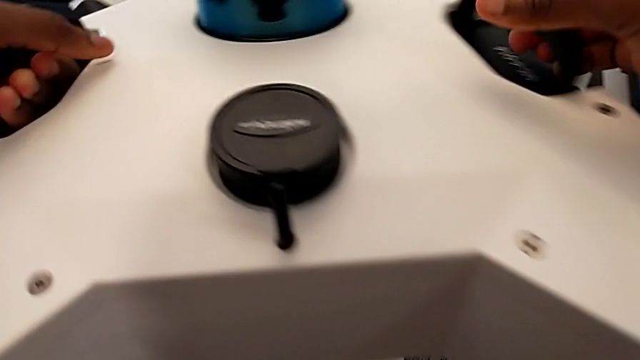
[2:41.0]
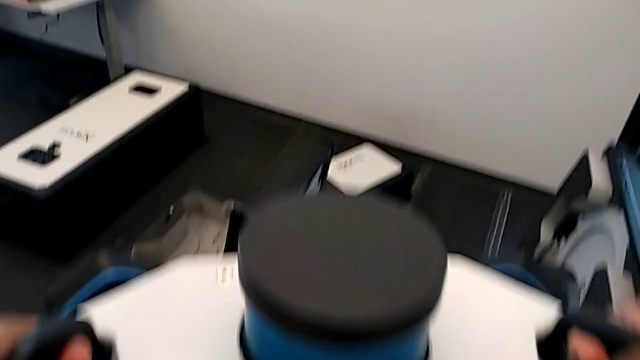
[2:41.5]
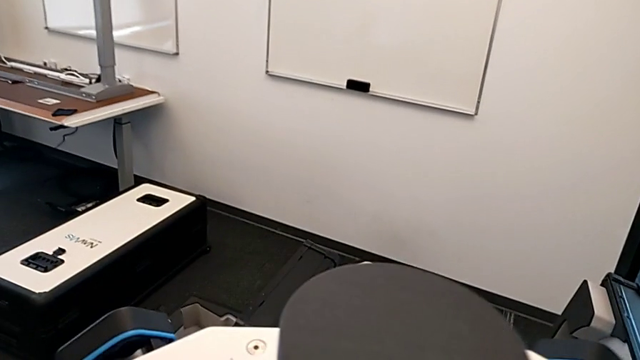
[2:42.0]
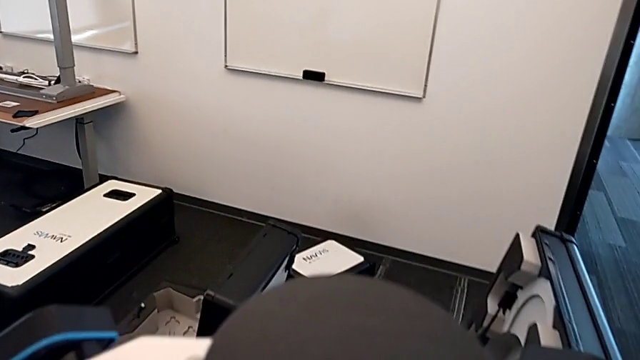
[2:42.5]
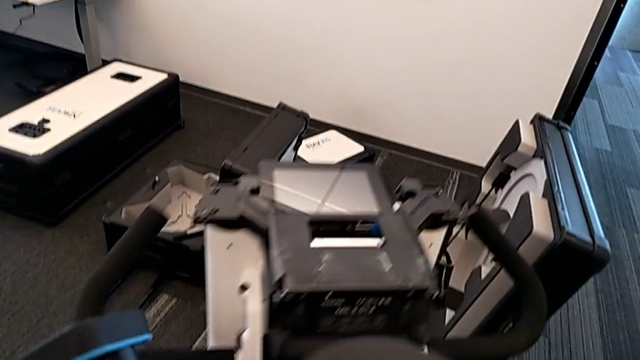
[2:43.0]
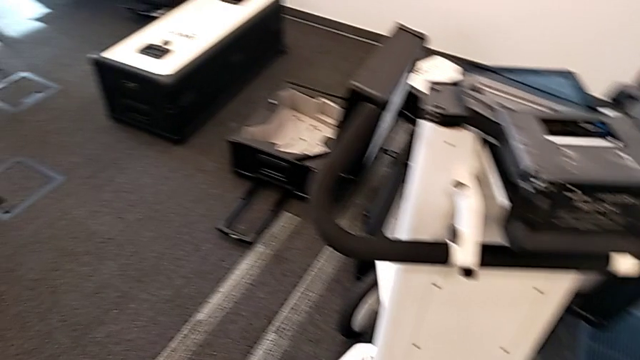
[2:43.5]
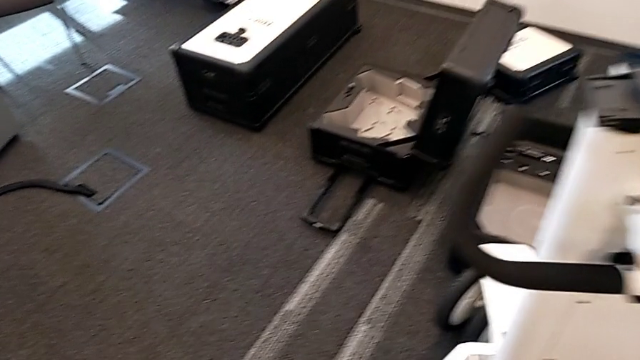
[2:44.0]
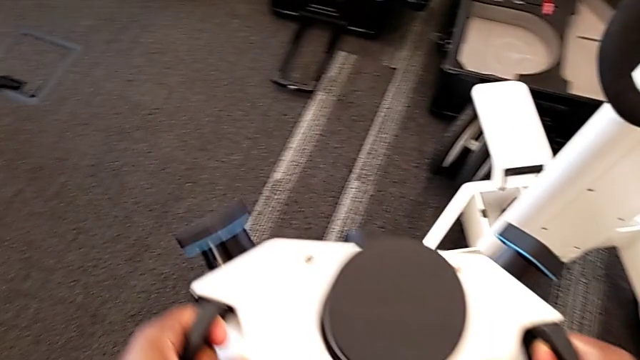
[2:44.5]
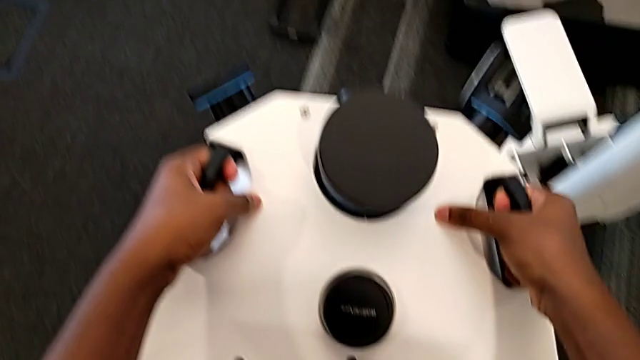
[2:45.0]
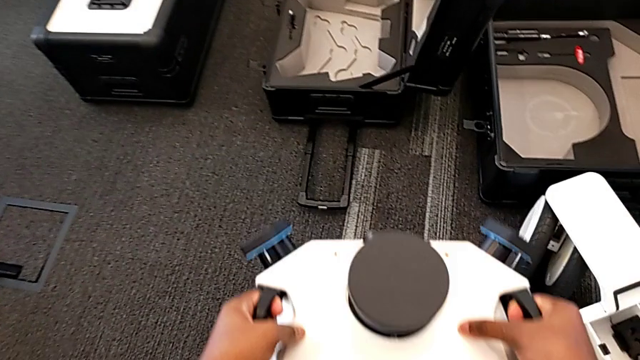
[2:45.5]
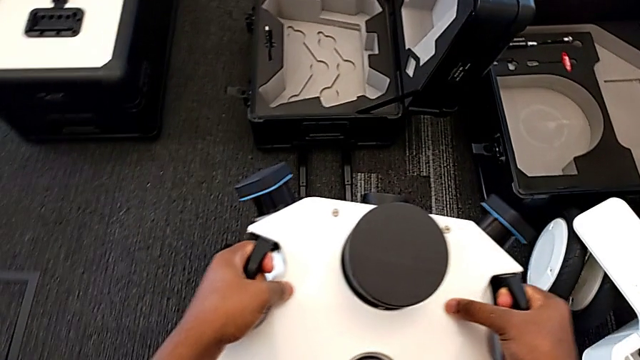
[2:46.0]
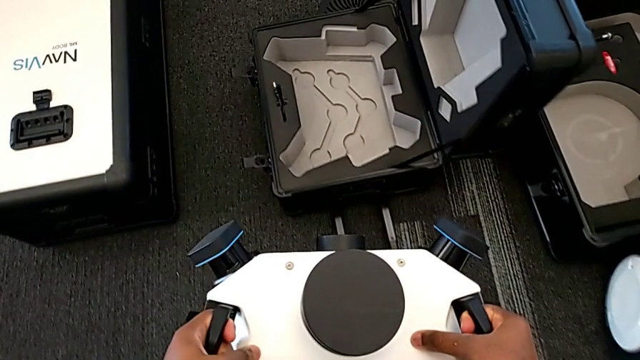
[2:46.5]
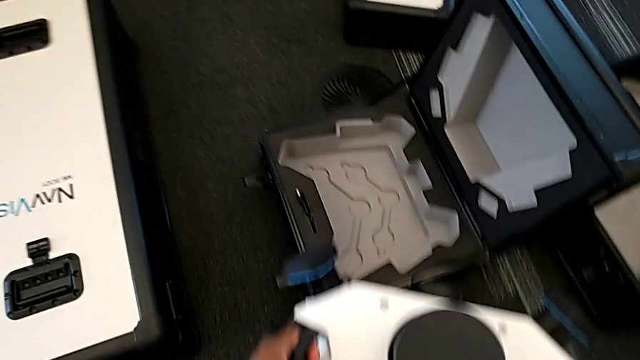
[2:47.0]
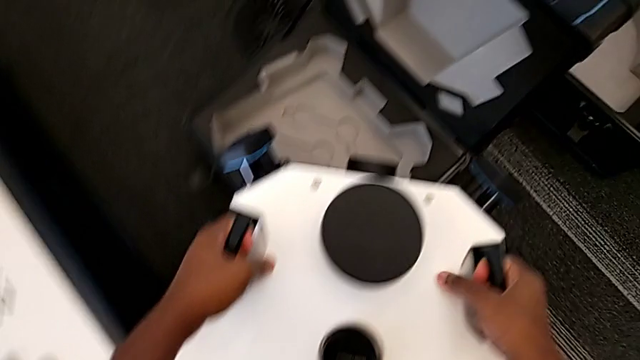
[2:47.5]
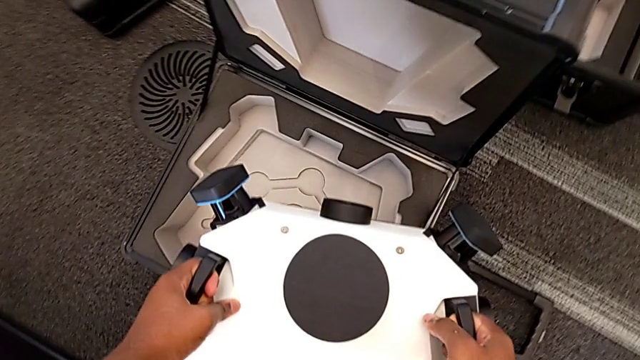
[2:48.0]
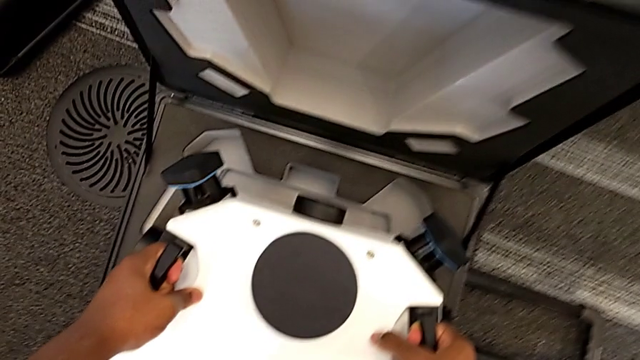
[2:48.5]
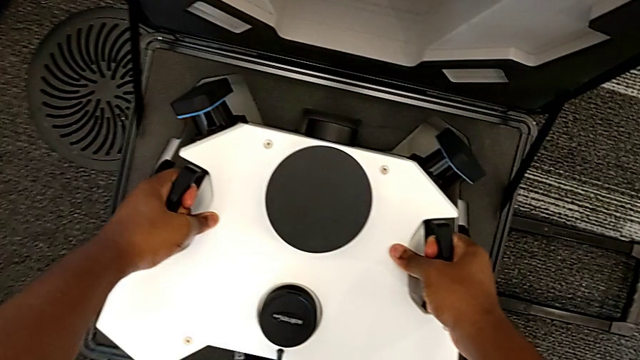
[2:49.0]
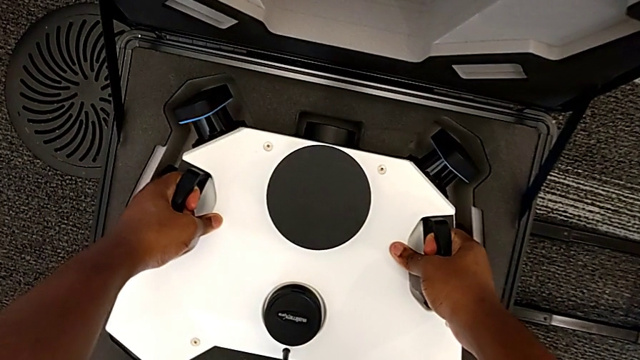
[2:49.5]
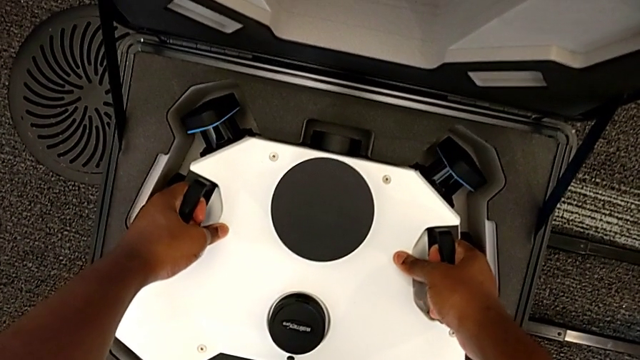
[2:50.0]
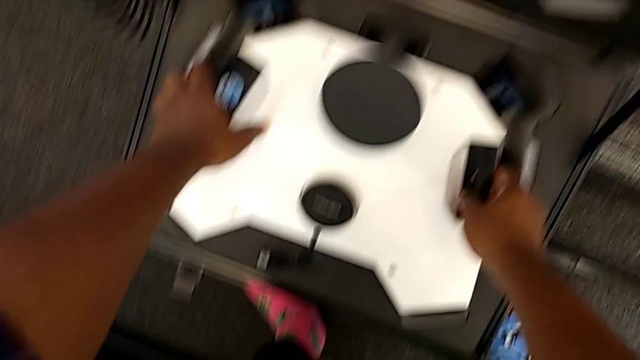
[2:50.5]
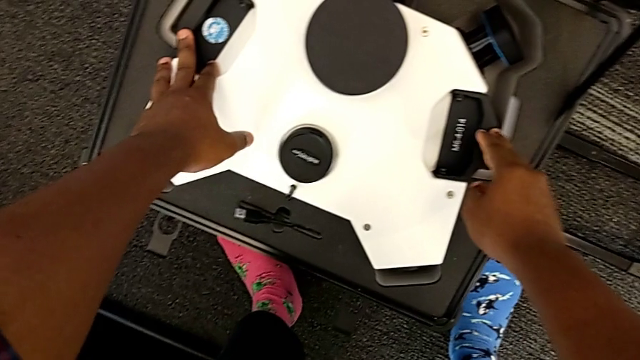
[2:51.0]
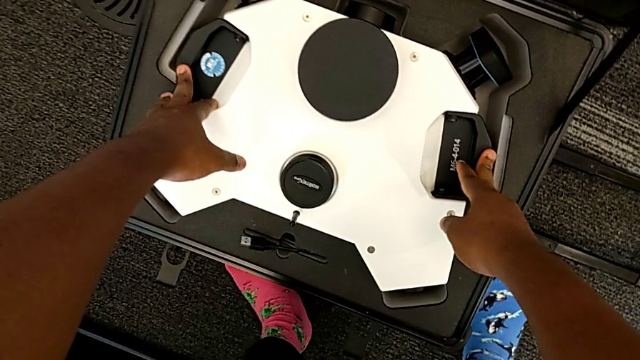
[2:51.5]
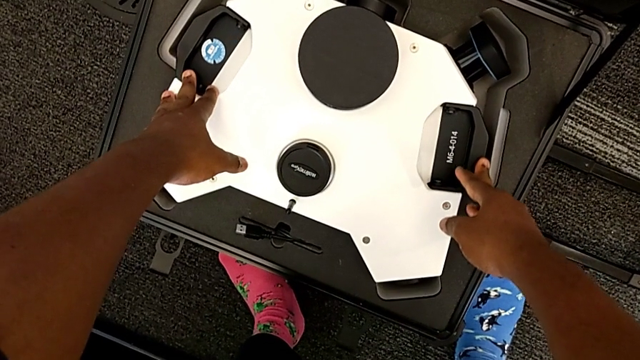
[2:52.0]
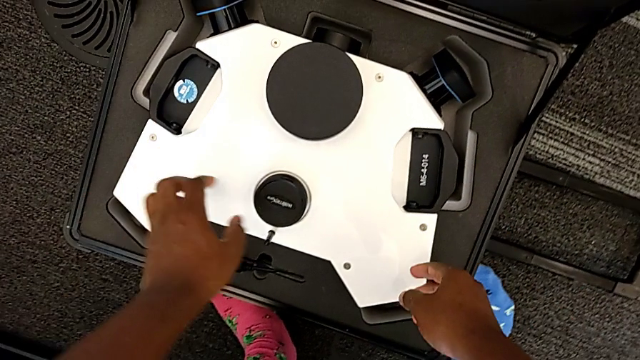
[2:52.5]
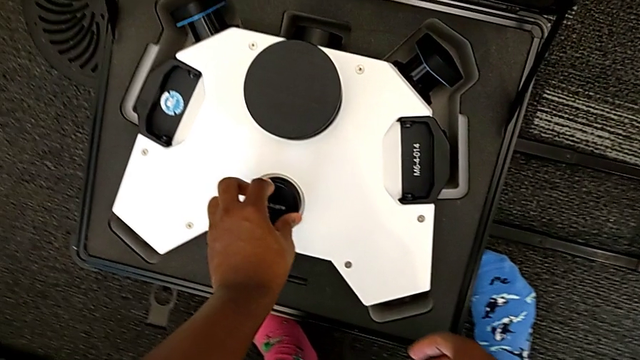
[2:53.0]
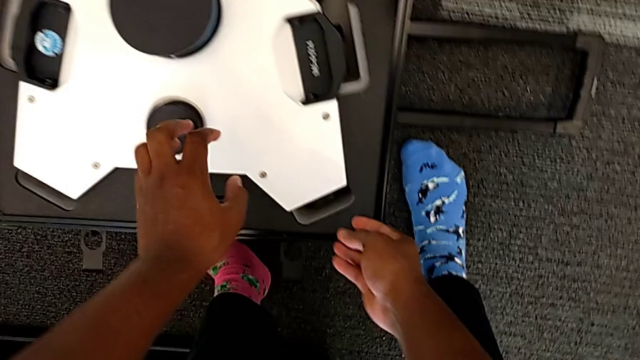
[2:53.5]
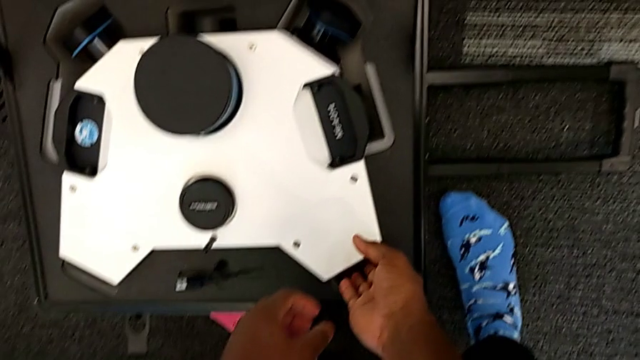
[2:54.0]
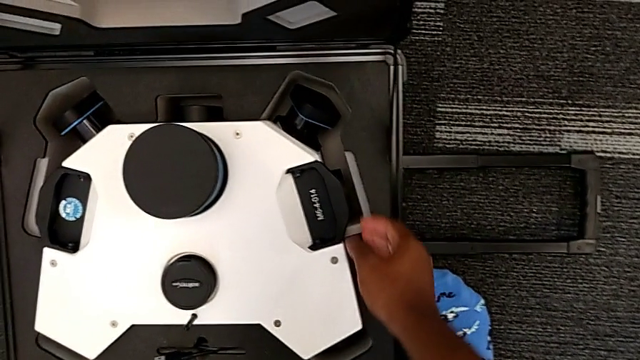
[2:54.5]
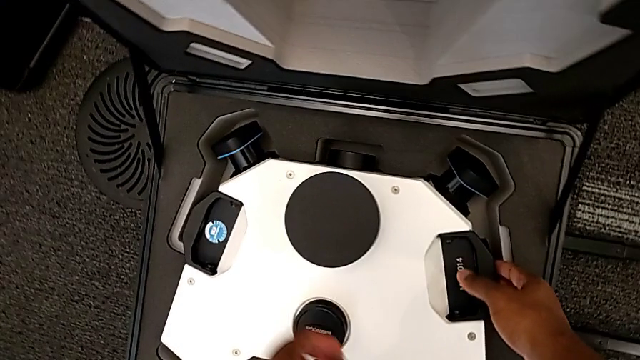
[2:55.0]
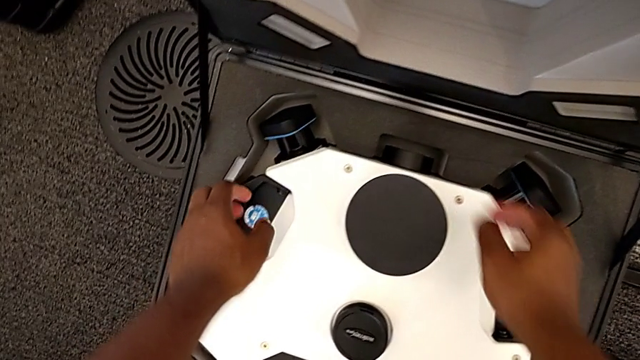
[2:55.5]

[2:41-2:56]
The camera wearer is disassembling the laser scanner. They withdraw the M6 head and begin to insert it.

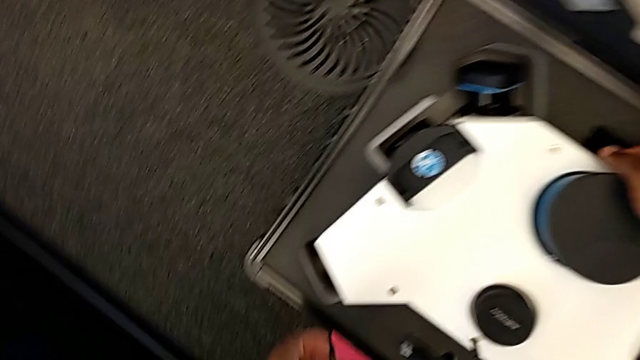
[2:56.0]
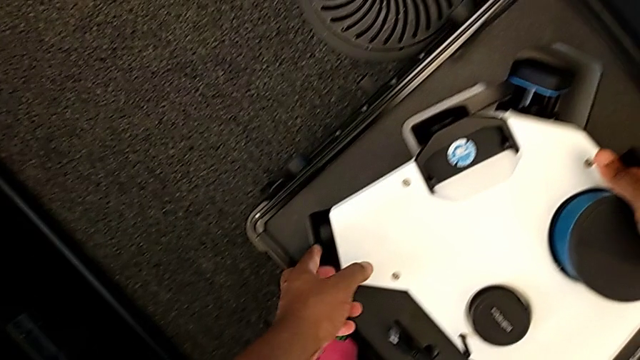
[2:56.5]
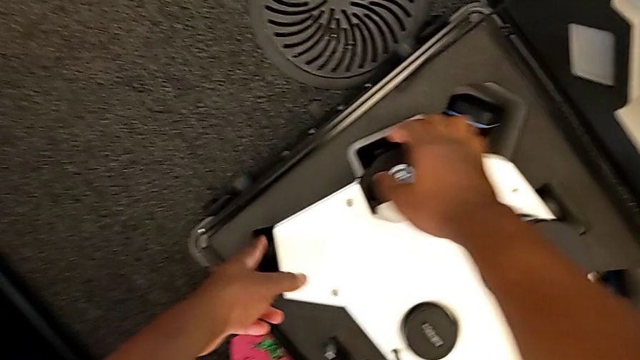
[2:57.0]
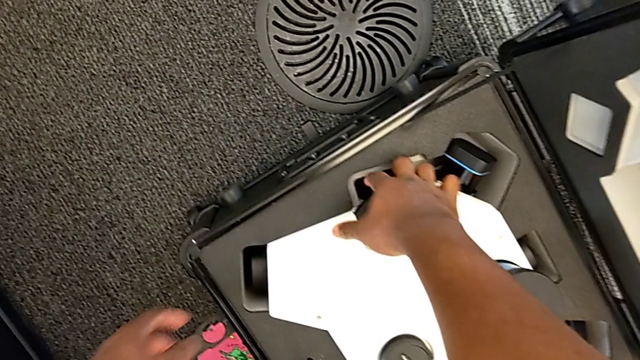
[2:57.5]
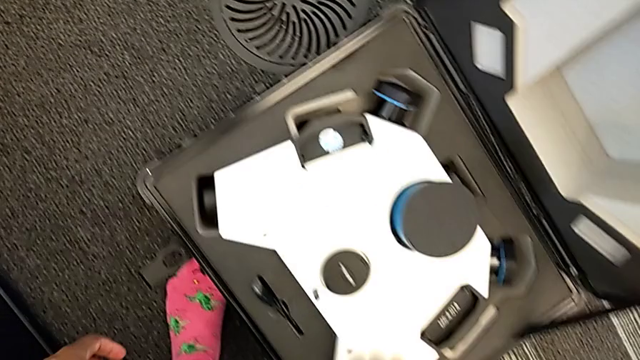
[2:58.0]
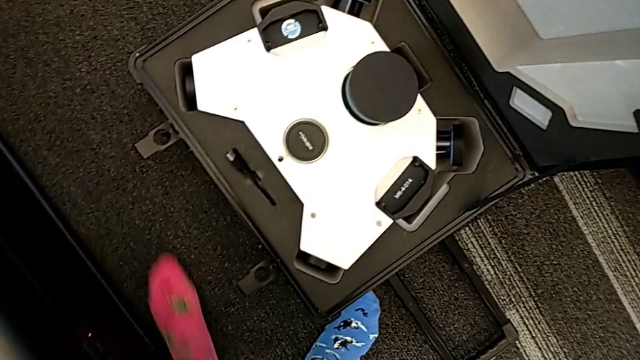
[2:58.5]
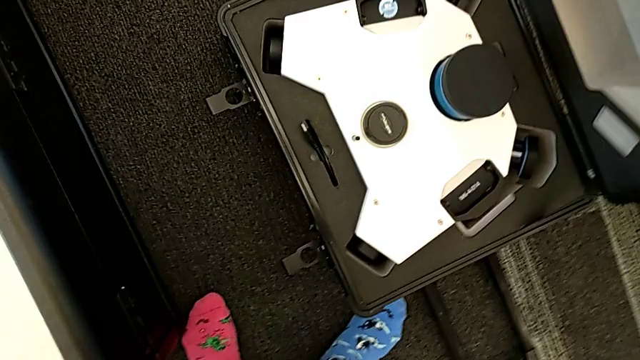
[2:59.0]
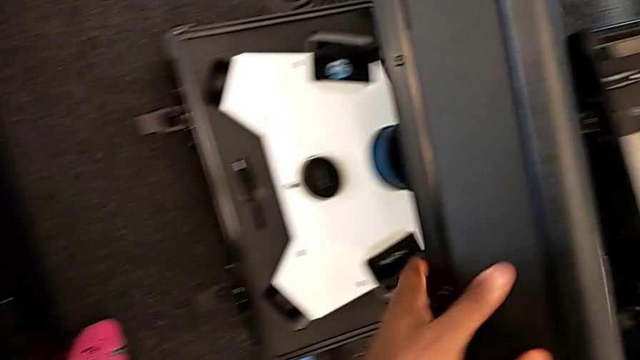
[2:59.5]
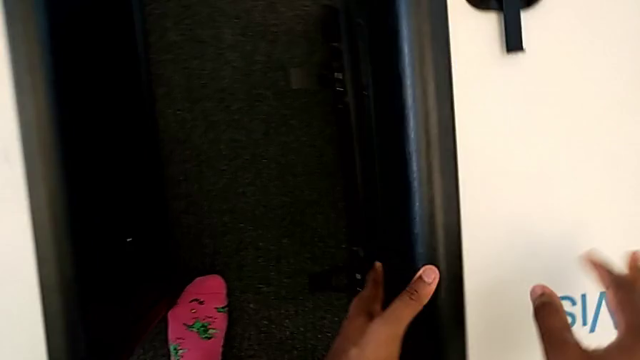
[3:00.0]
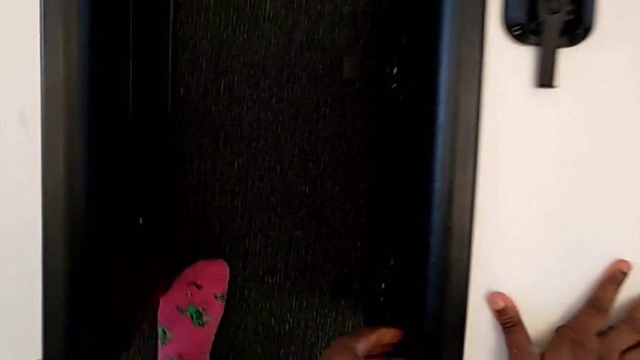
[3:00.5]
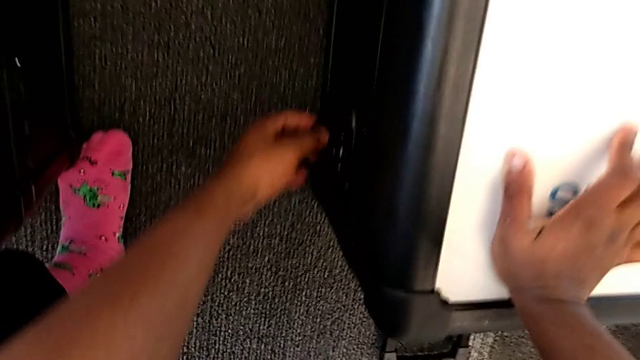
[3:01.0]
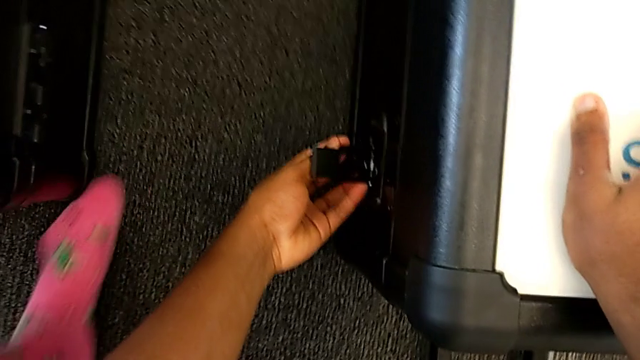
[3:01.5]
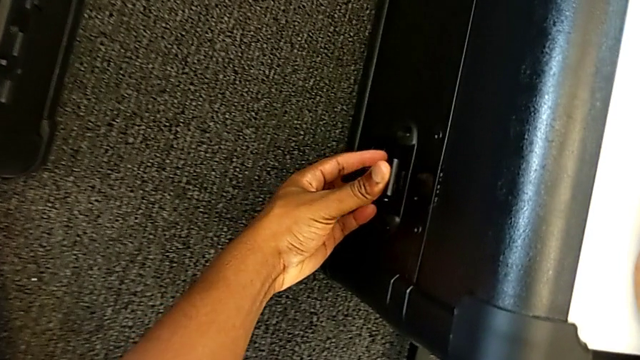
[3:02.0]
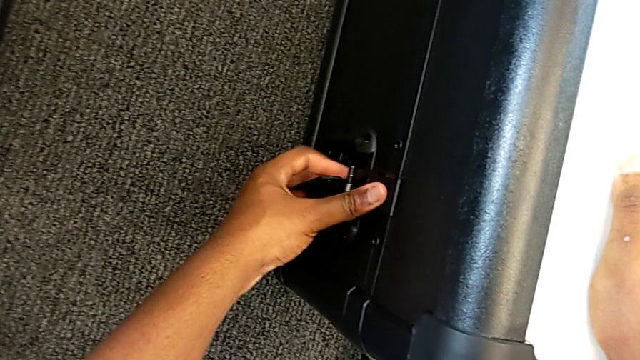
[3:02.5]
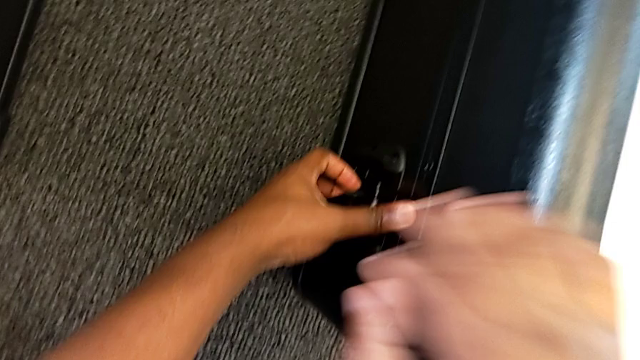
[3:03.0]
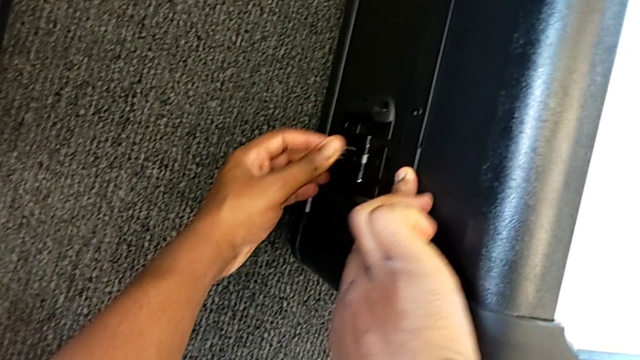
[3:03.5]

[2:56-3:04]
The camera wearer is disassembling the laser scanner. They insert the M6 head, close the head box and begin to lock the battery box.
